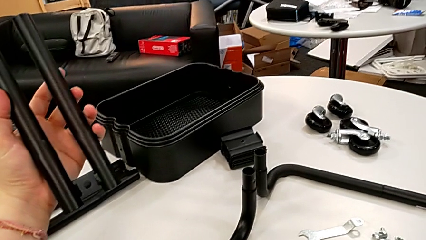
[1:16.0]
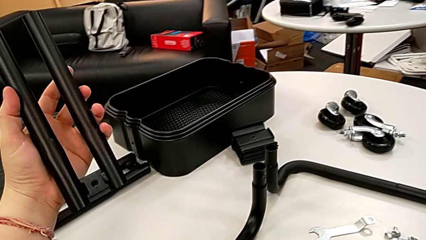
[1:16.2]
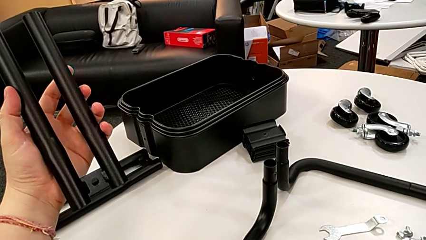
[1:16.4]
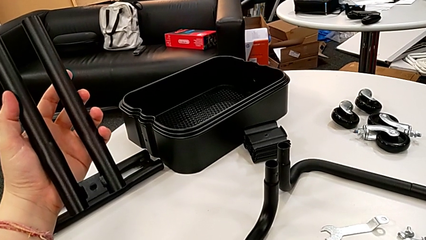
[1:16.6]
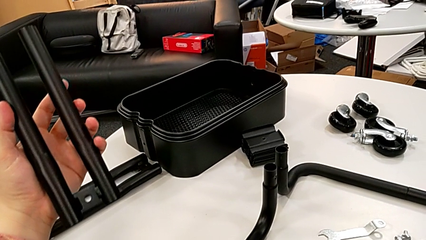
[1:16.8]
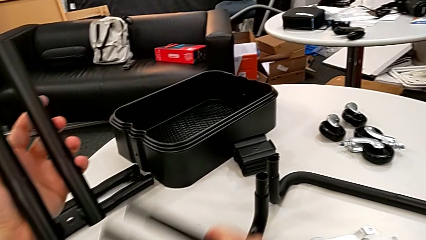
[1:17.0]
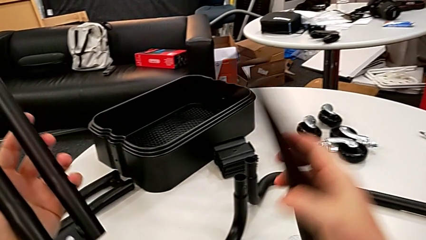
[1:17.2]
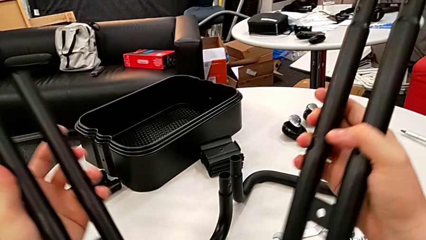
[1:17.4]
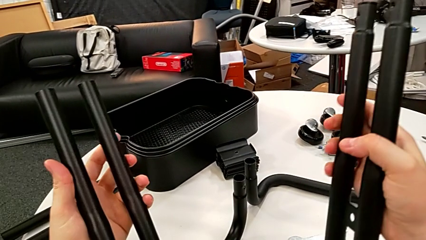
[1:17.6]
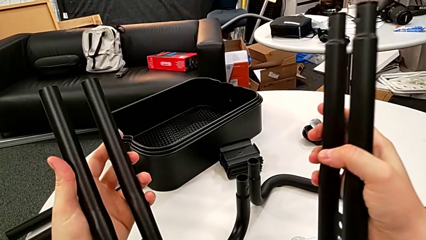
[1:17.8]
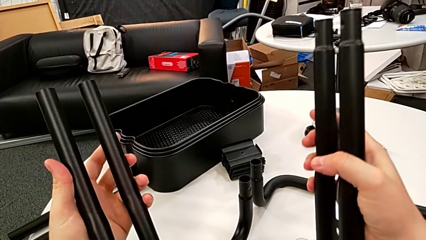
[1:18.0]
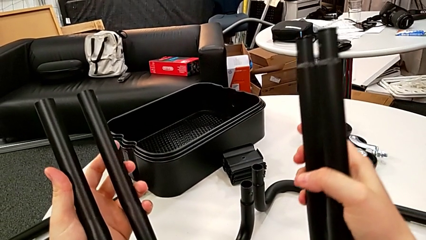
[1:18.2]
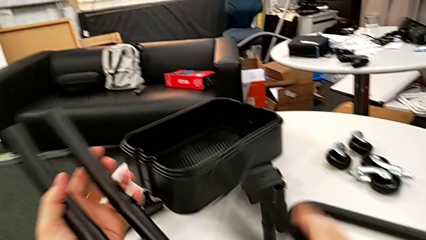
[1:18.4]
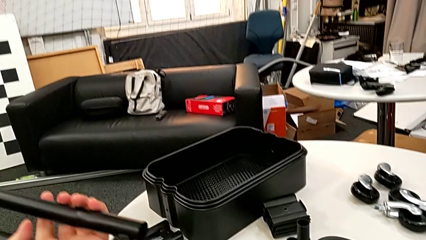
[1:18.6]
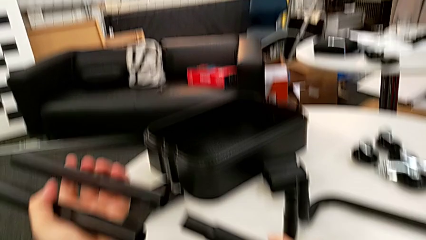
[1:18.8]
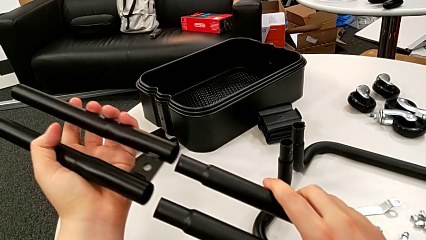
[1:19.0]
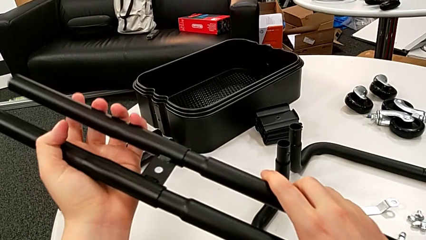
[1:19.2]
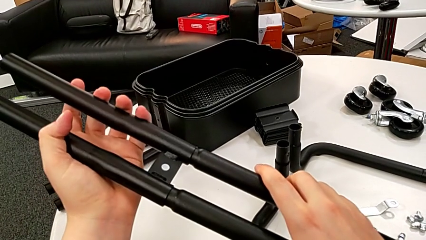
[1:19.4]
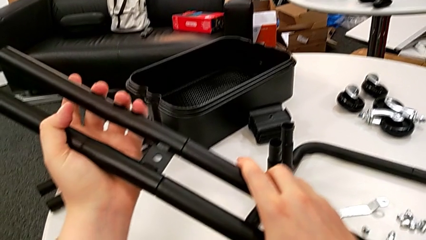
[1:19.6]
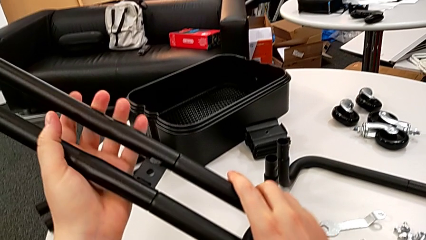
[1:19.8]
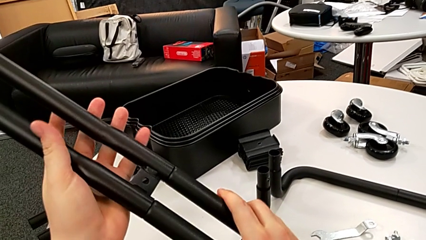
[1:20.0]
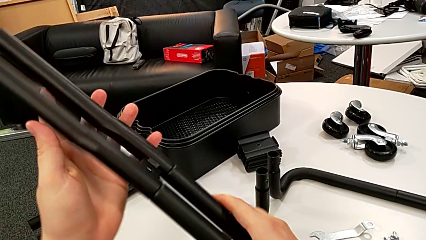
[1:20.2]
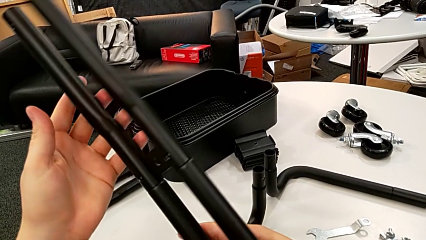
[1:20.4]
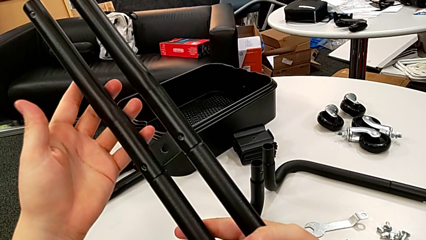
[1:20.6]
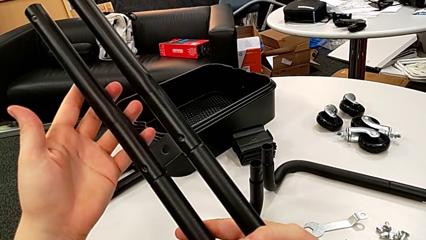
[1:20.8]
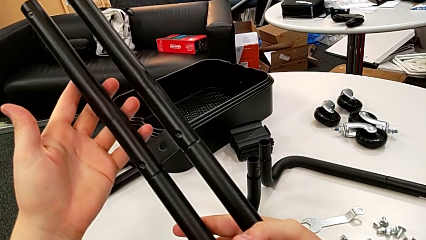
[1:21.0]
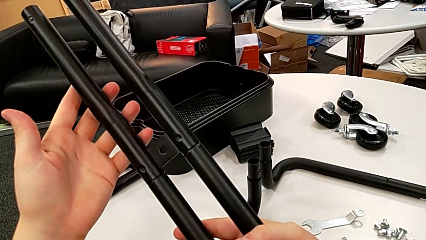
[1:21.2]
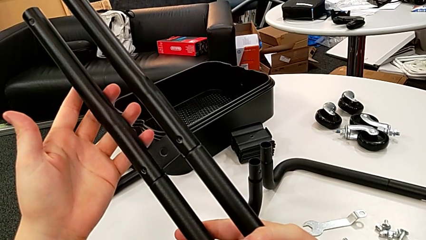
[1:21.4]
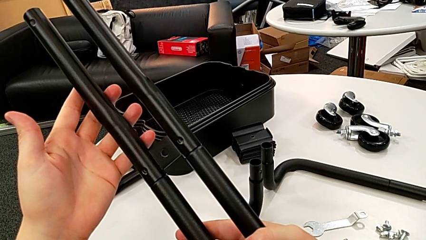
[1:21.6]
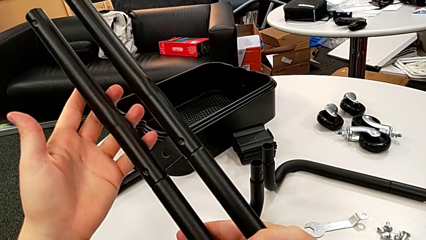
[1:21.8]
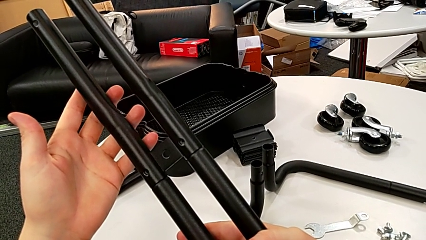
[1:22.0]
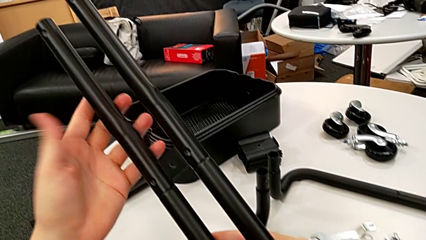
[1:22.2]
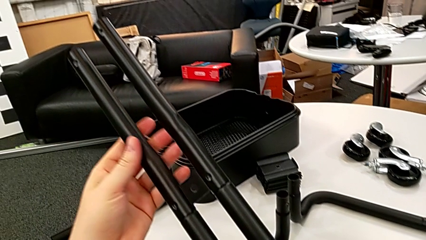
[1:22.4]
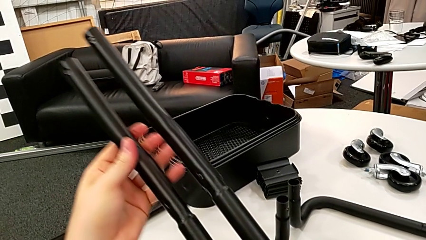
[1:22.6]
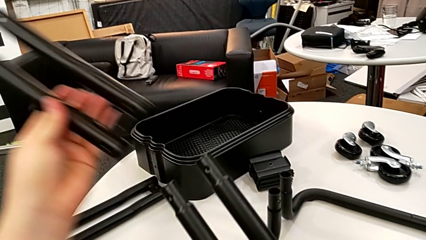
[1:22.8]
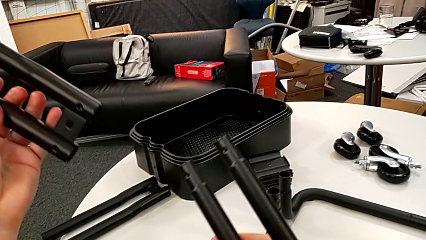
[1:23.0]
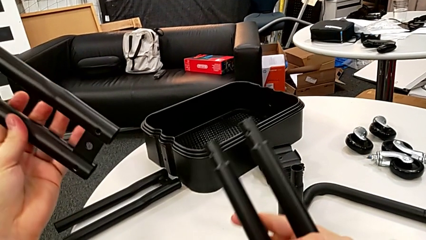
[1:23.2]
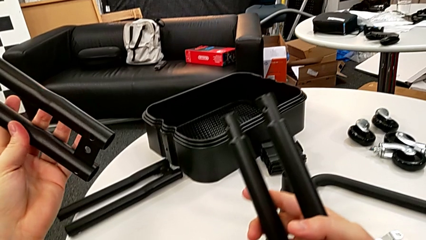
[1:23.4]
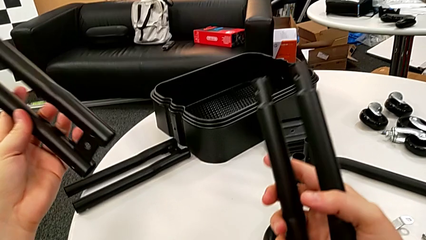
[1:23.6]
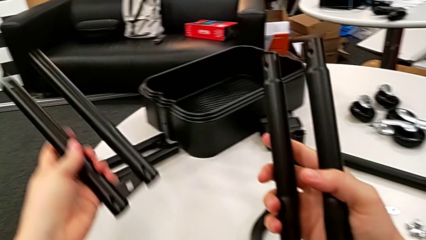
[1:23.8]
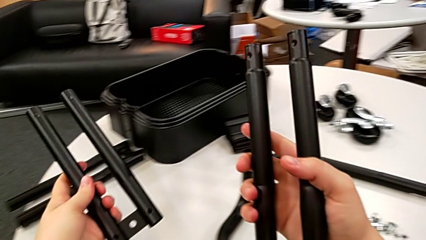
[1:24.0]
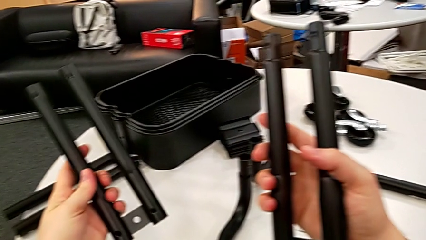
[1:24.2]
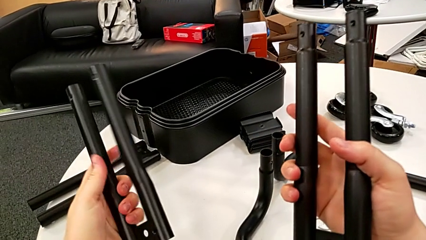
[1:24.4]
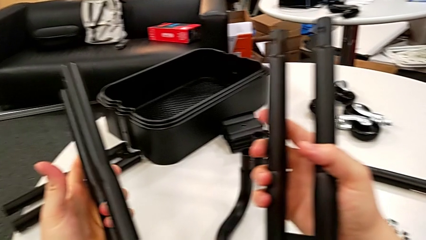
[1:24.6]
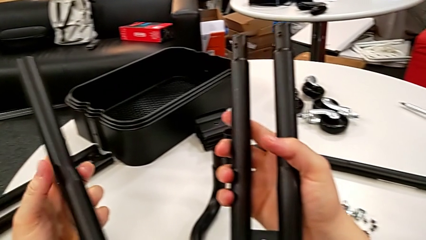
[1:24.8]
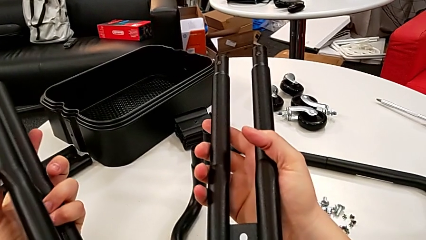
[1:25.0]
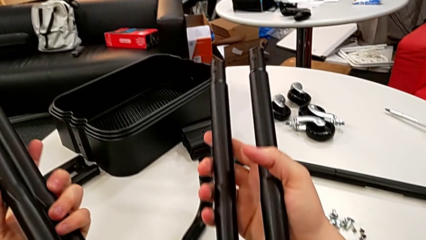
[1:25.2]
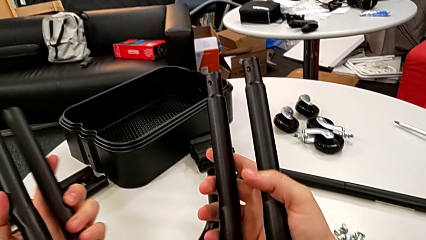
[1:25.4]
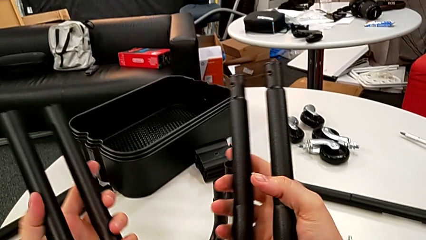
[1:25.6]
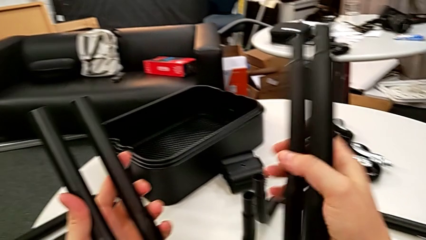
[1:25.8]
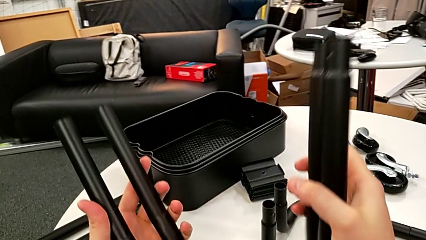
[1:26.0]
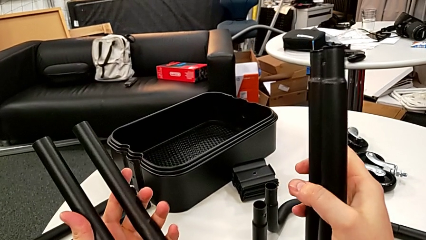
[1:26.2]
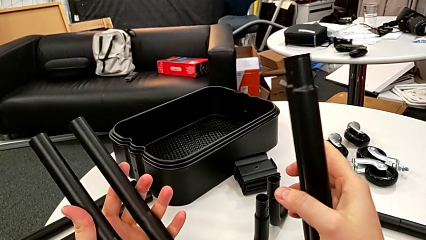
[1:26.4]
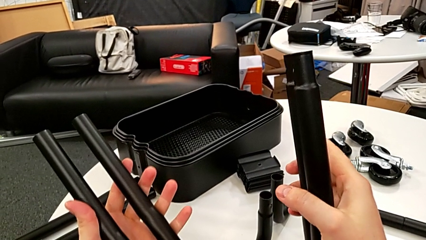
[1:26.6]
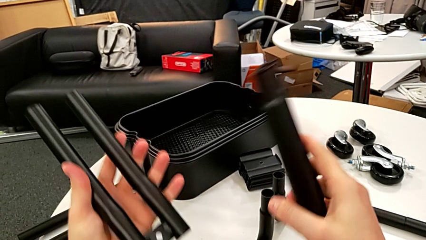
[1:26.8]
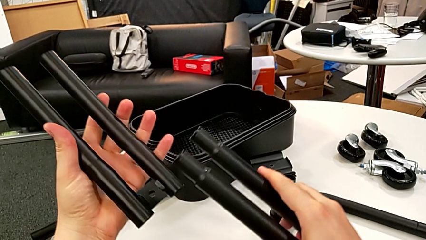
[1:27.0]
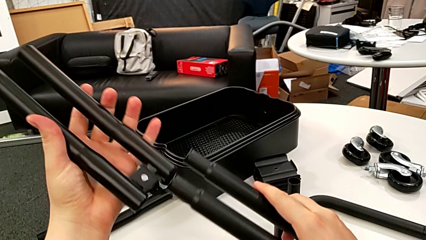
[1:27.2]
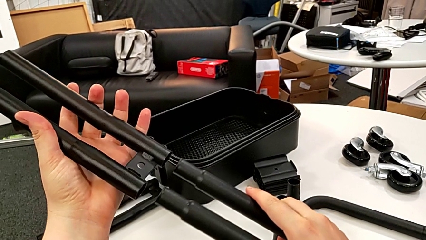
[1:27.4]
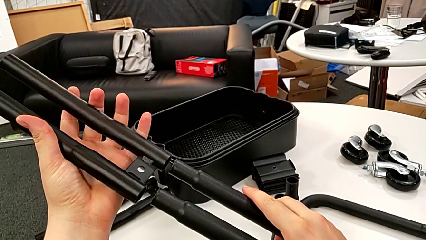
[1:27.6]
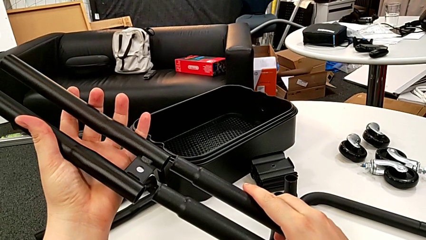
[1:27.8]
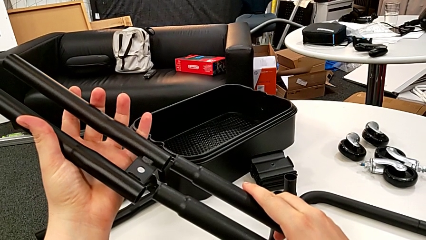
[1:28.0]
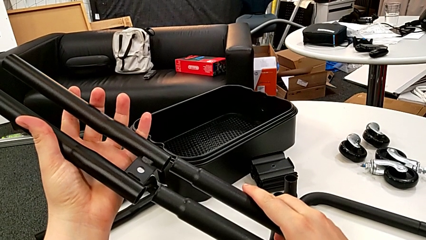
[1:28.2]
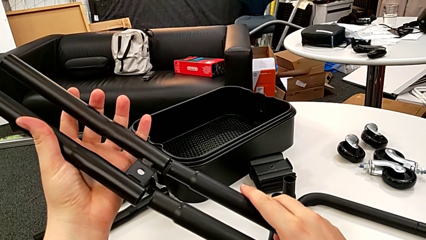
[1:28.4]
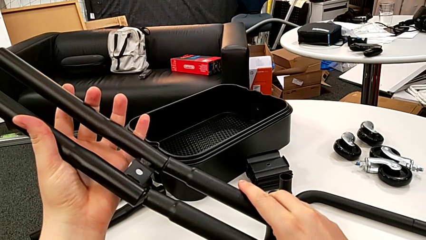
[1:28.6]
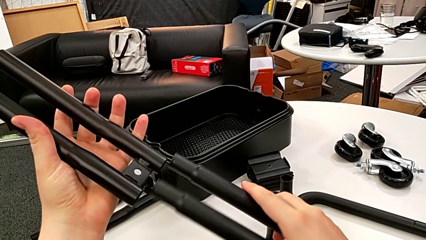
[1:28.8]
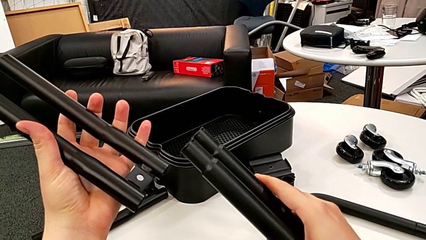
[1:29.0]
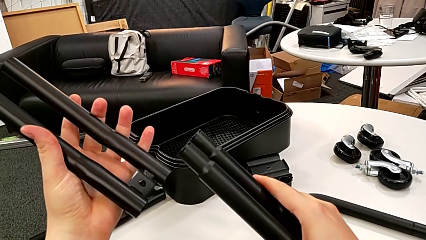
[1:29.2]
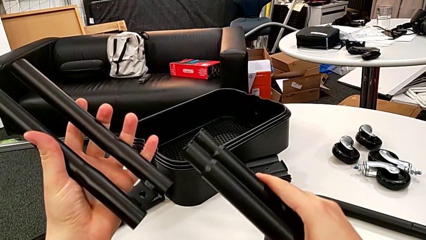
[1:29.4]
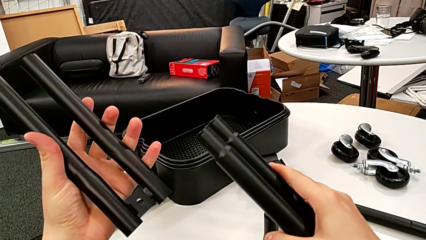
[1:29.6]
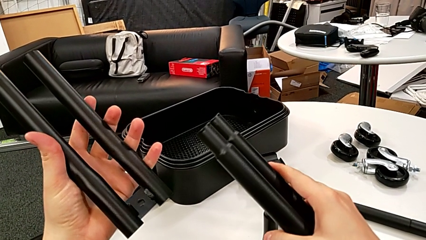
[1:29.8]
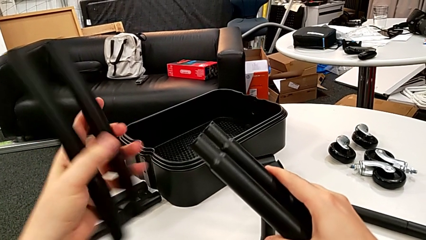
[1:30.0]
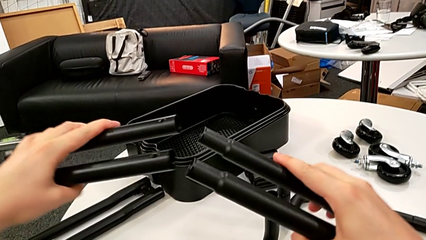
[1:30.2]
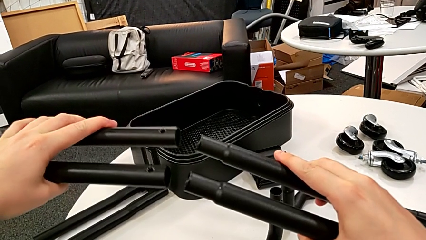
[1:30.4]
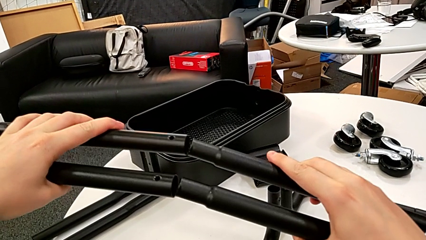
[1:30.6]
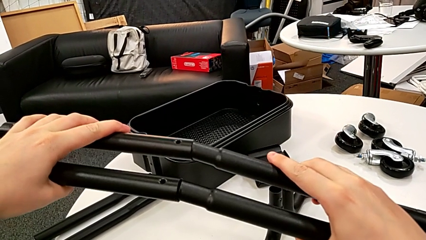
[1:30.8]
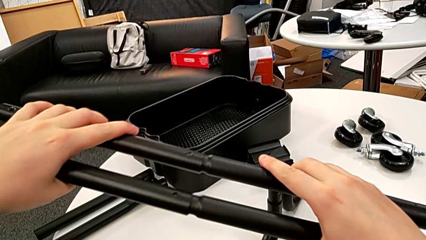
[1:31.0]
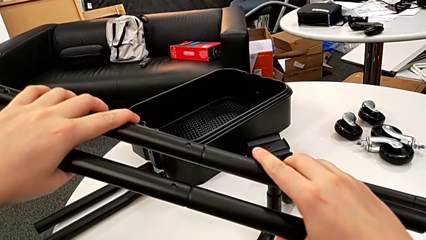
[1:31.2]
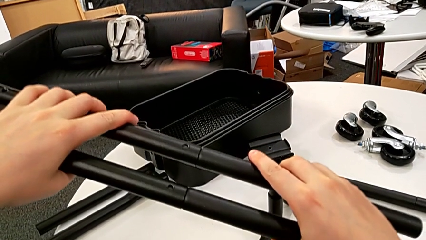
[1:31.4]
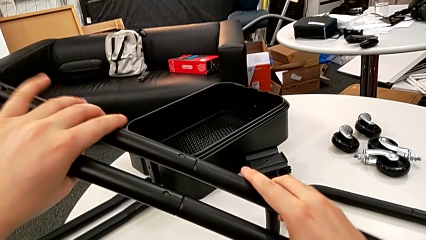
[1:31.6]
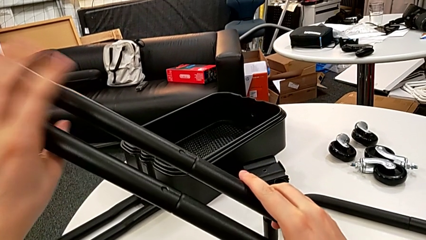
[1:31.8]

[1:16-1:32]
The camera wearer is mounting the first side bars. They lift the black leg, wrongly assemble it, disassemble it, wrongly rotate it twice and assemble it.
